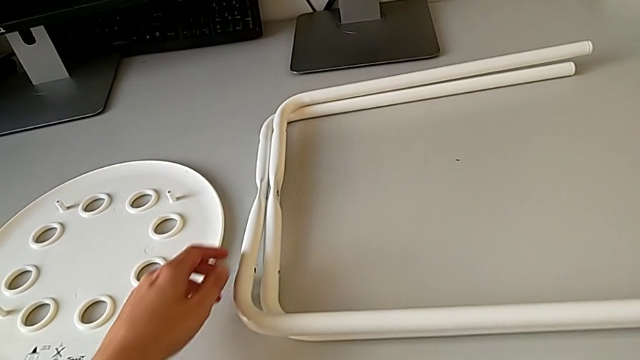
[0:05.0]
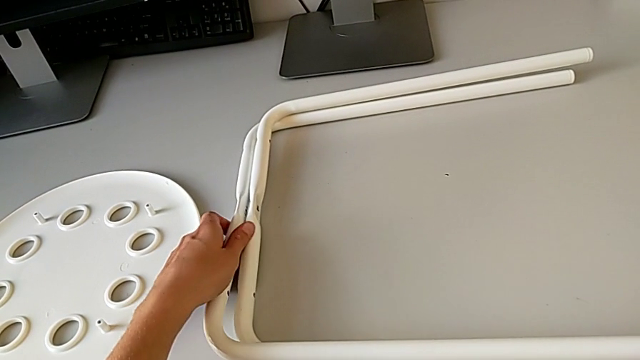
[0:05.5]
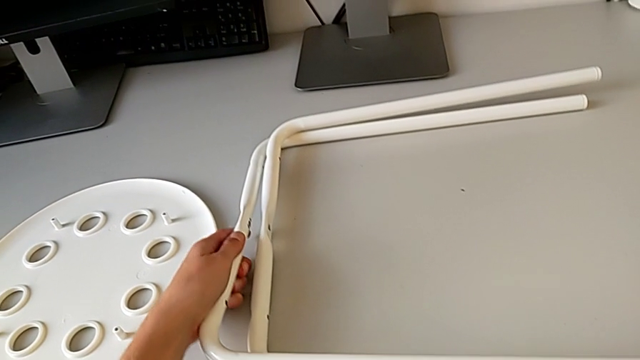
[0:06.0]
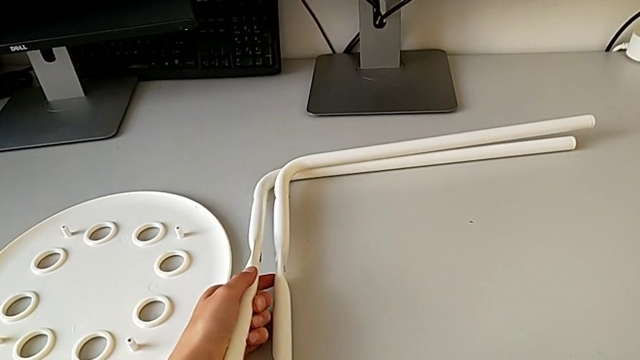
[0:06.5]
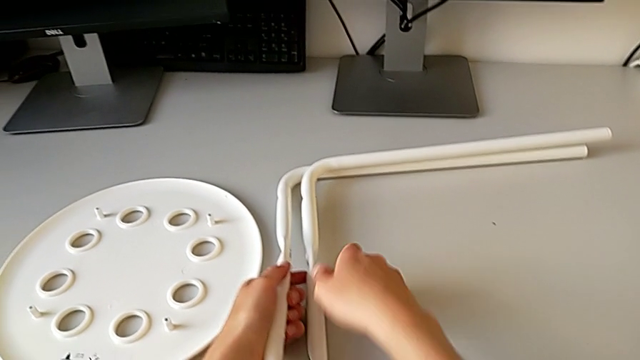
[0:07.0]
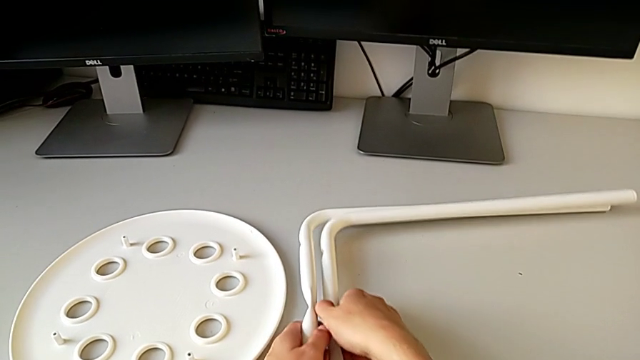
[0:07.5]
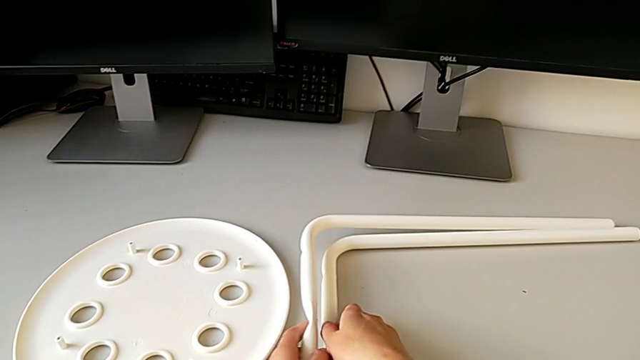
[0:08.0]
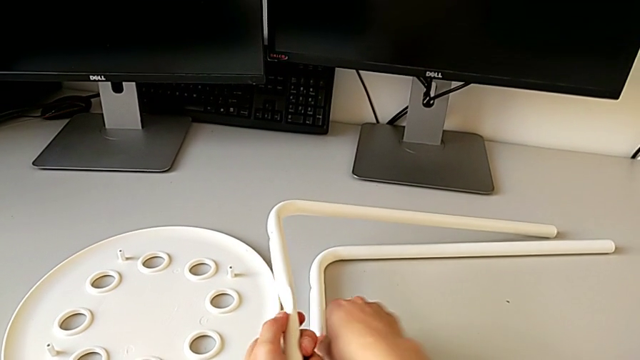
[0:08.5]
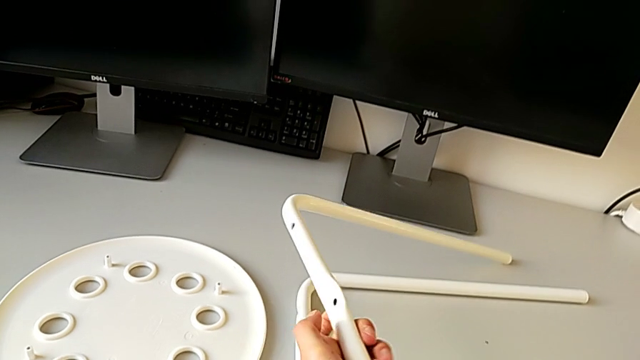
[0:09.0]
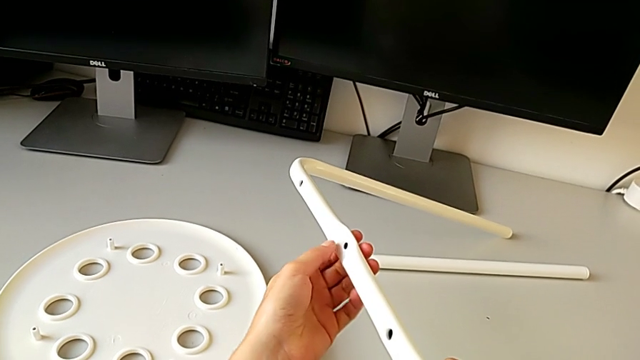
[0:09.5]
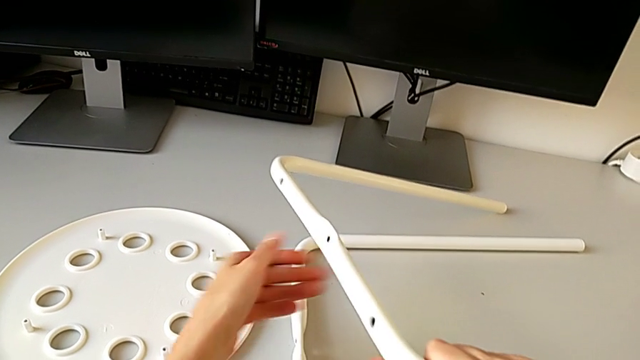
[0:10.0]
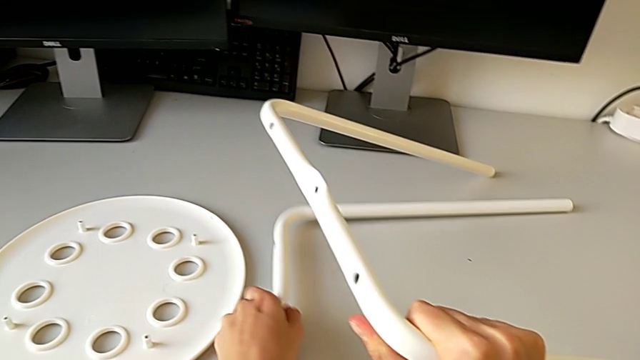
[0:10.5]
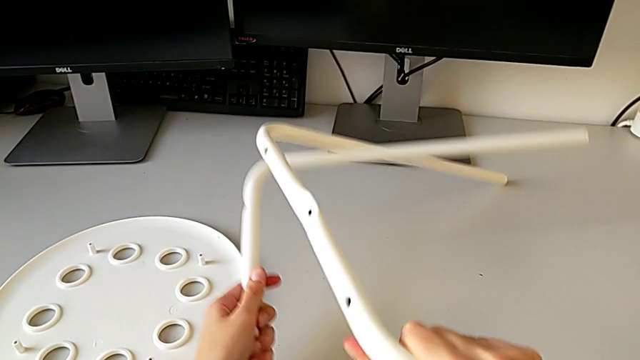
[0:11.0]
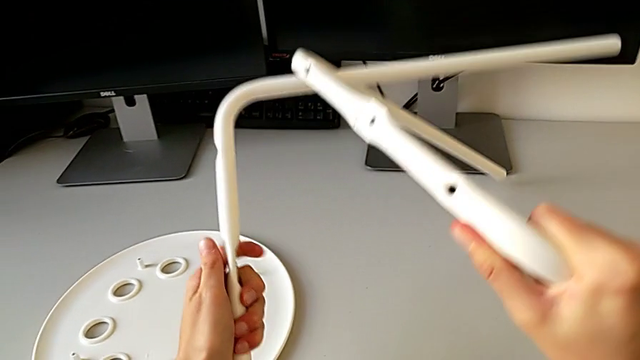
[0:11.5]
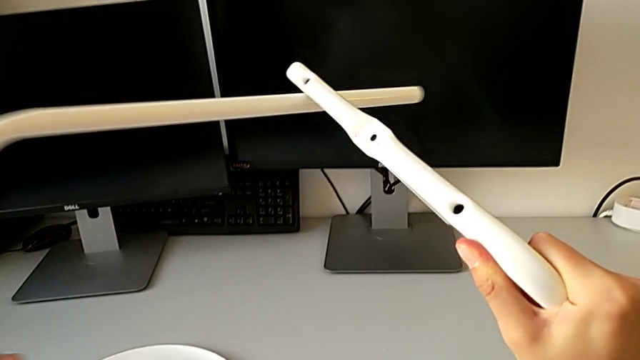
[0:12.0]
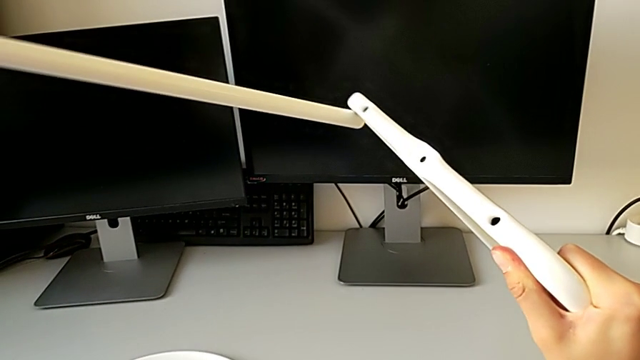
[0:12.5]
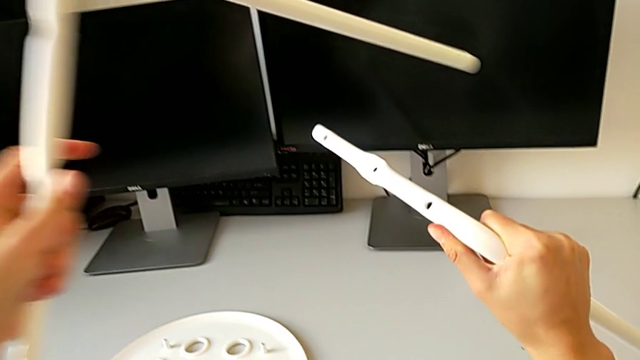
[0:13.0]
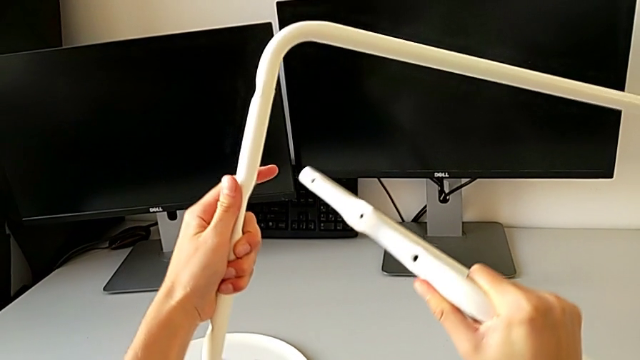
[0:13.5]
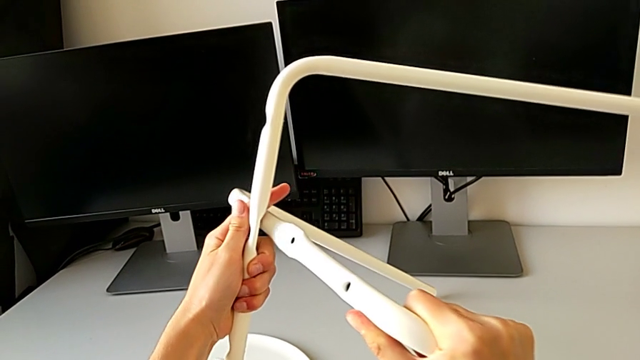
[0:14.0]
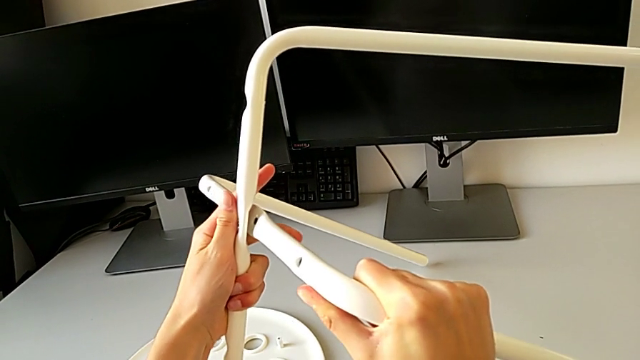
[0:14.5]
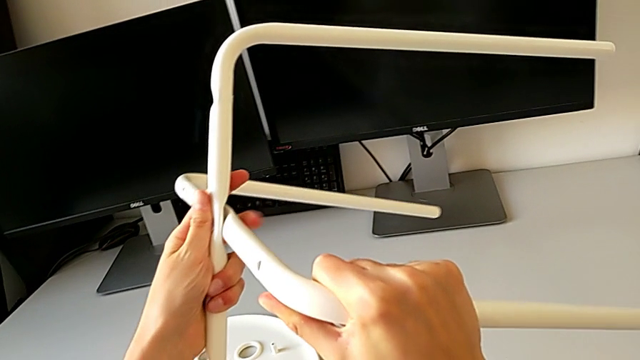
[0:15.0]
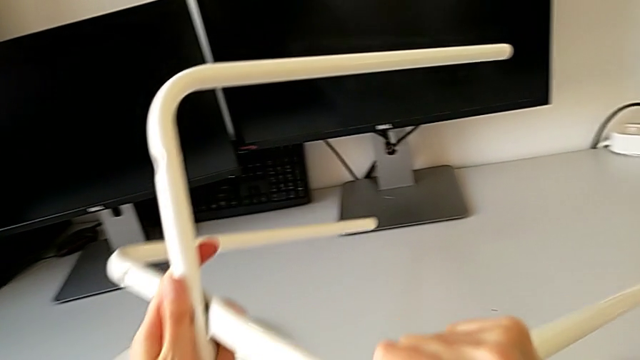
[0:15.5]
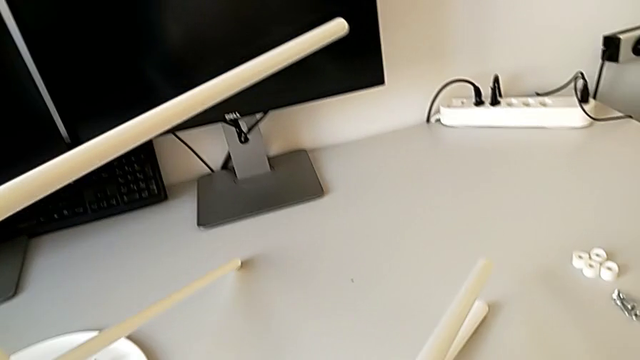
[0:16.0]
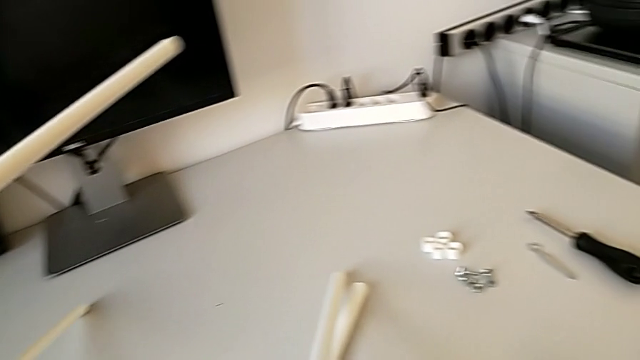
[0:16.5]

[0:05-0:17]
The camera wearer is assembling the legs. They grab the leg with the left hand, grab it with the right hand, lift it and align it.

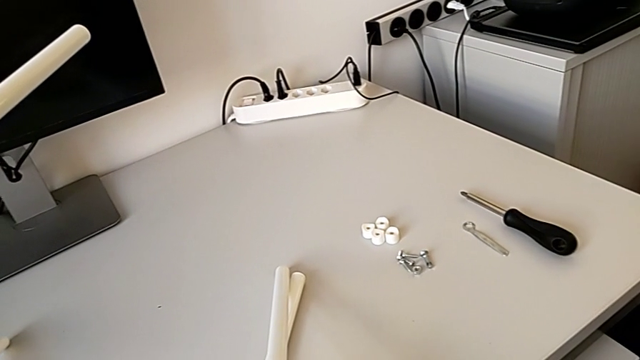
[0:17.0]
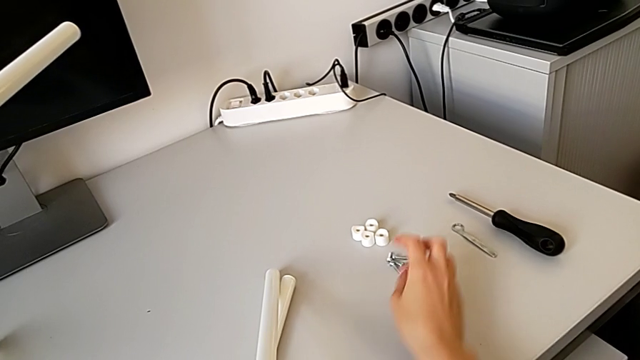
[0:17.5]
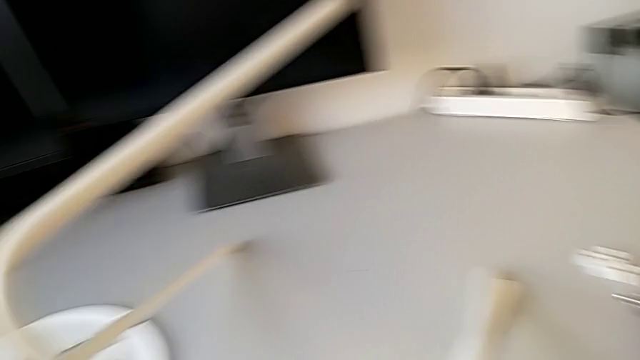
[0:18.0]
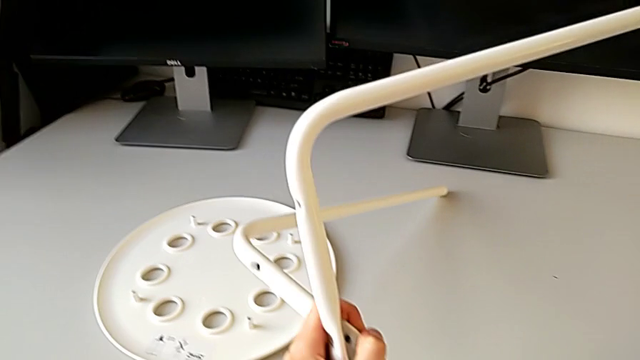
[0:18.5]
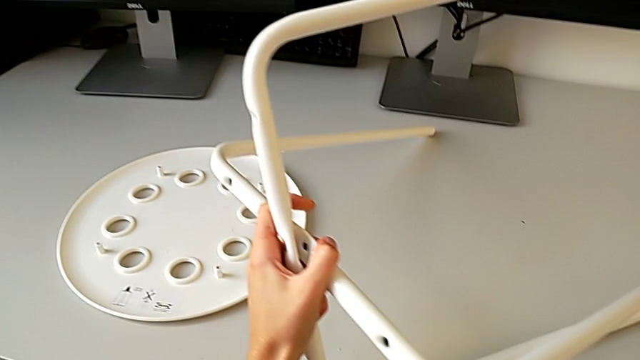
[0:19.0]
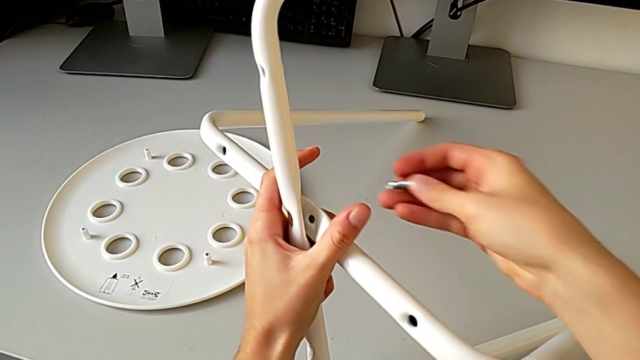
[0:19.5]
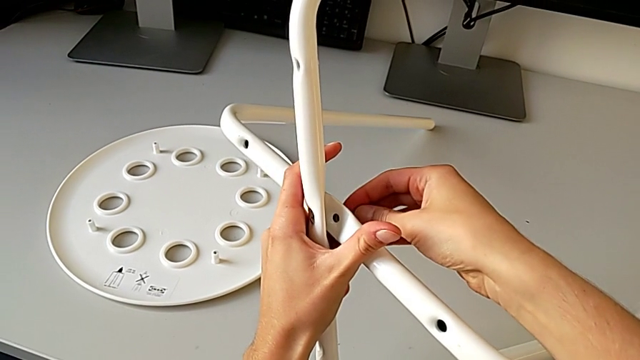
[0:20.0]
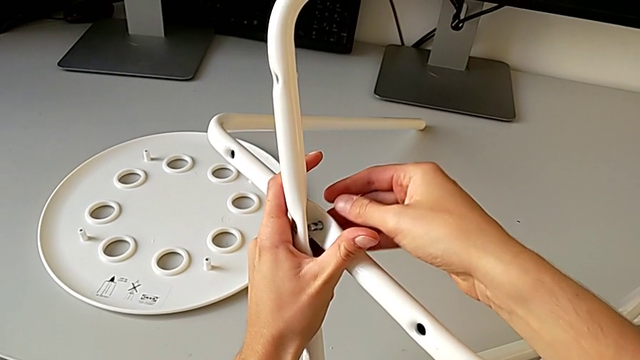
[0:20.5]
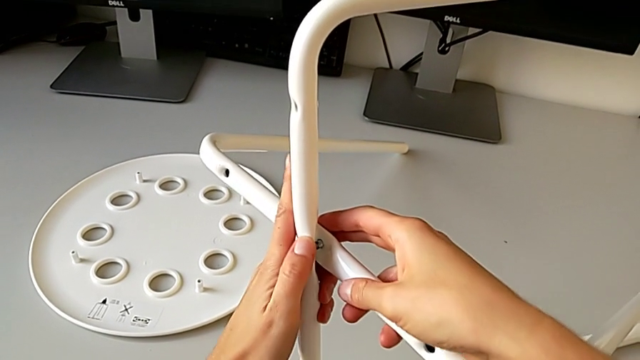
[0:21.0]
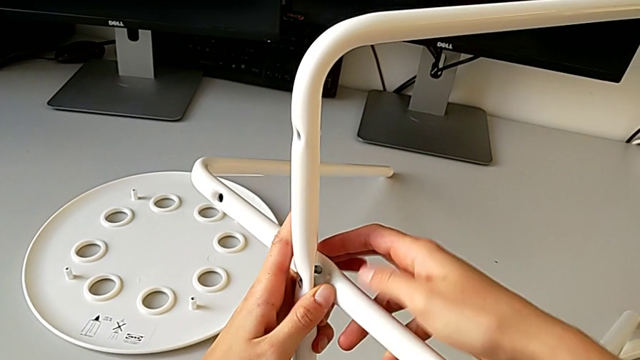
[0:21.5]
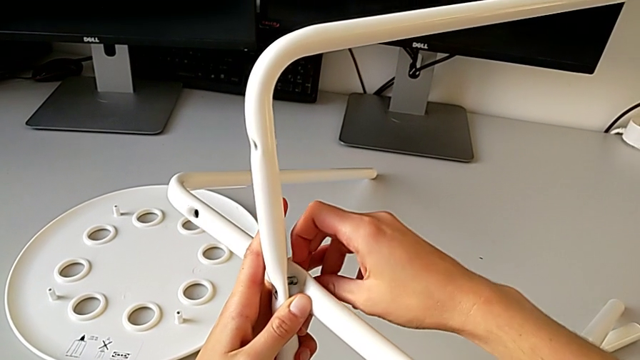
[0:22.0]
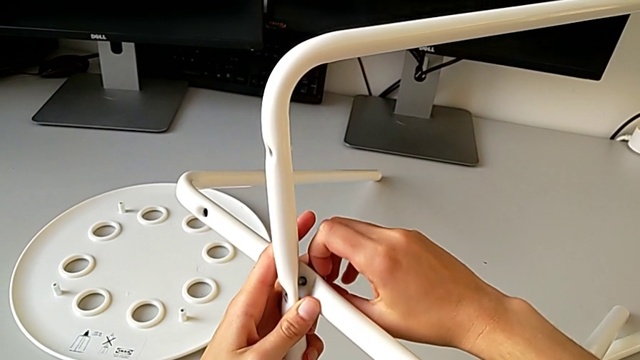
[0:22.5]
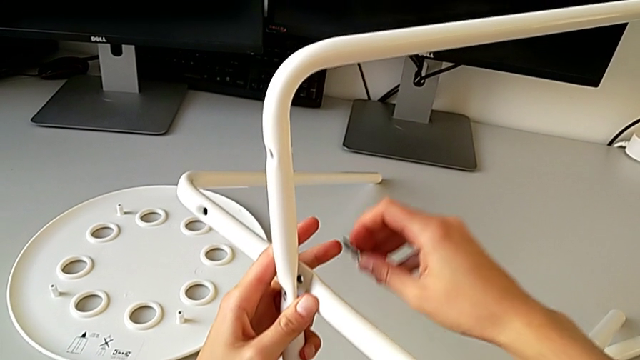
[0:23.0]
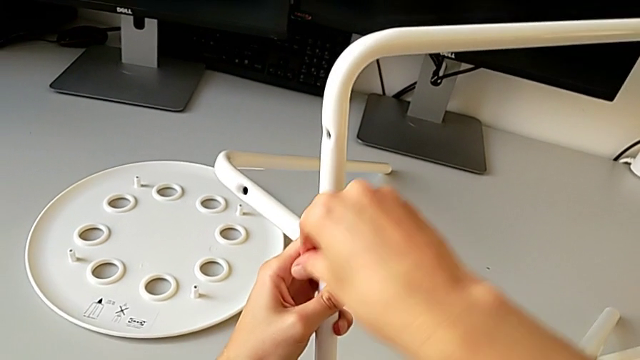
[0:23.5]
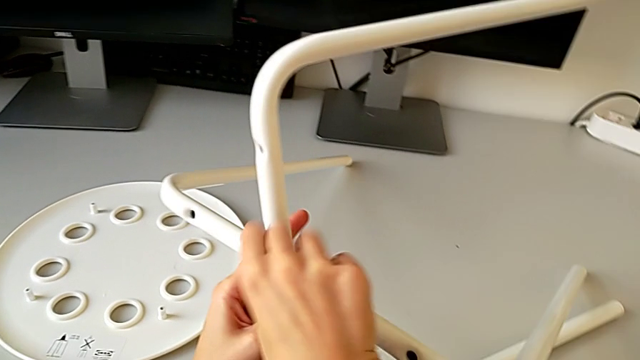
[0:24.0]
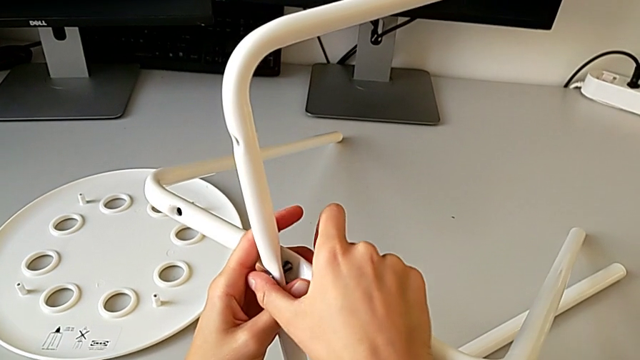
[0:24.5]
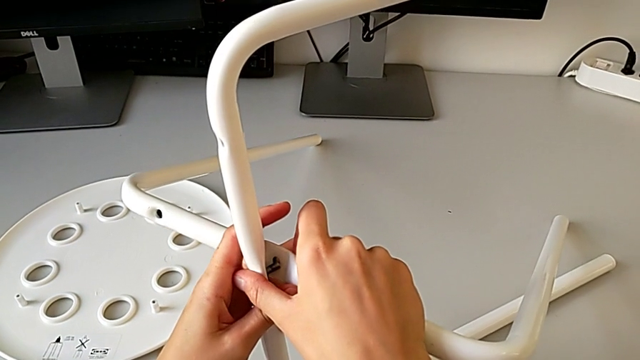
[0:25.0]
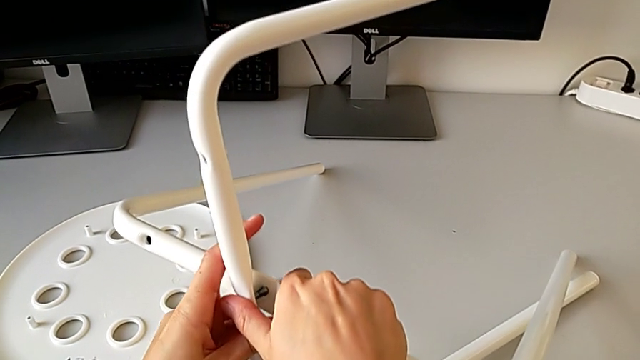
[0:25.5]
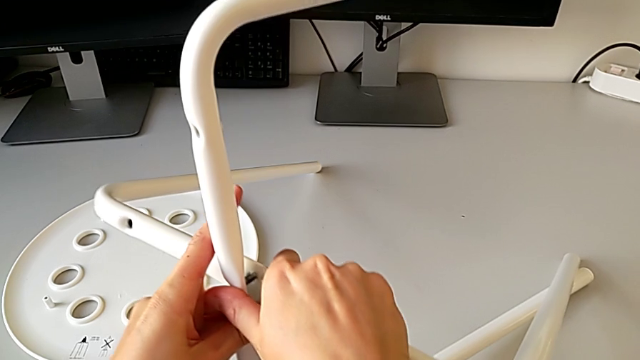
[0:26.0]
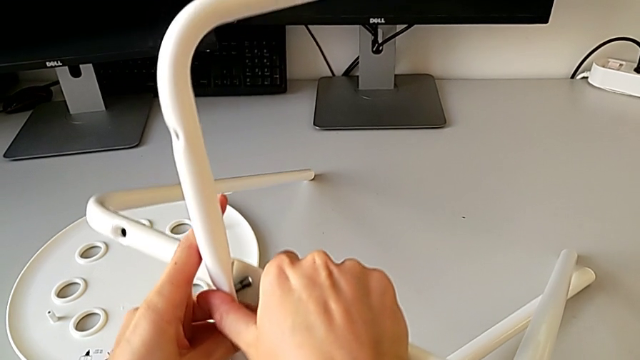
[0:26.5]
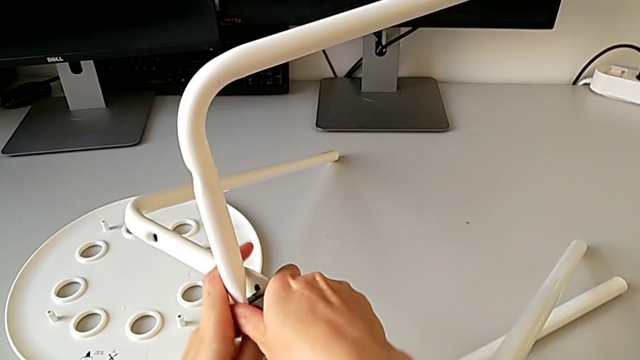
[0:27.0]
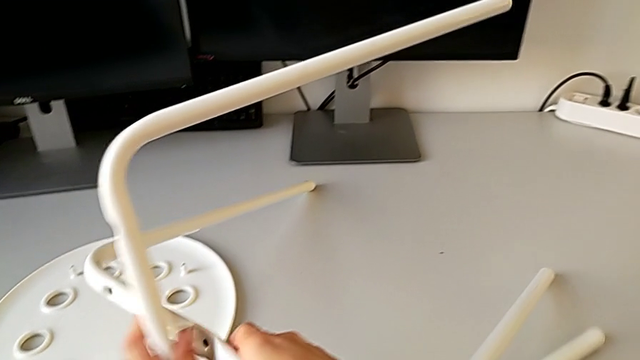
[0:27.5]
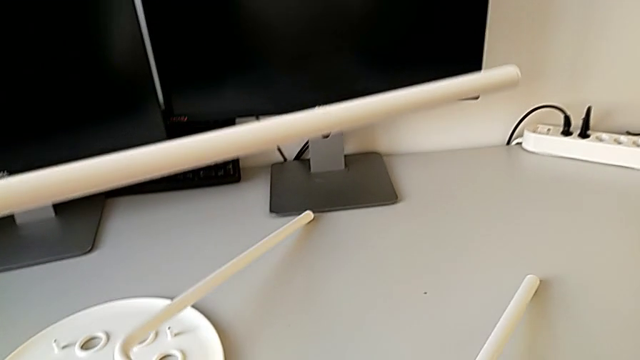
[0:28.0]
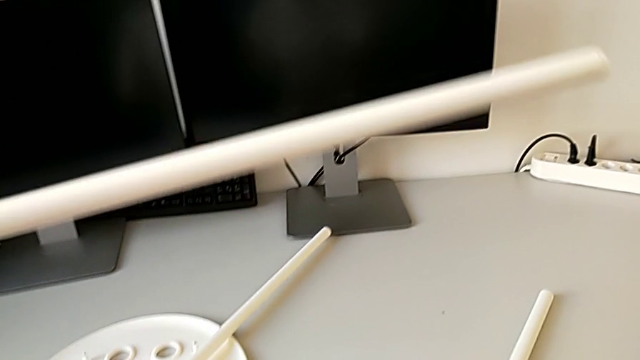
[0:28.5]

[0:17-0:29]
The camera wearer is assembling the legs. They grab the bolt, wrongly insert it, withdraw it, wrongly insert it and withdraw the leg.
